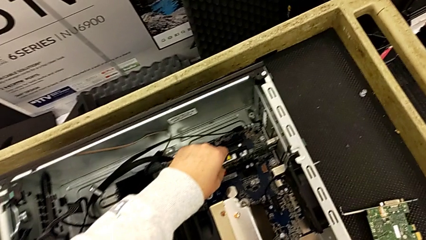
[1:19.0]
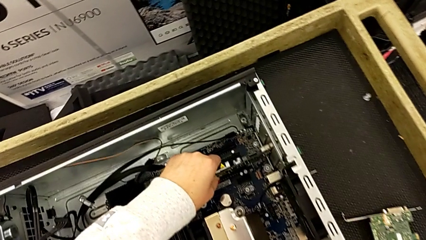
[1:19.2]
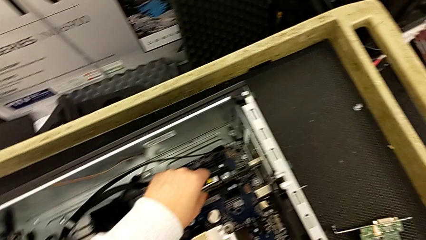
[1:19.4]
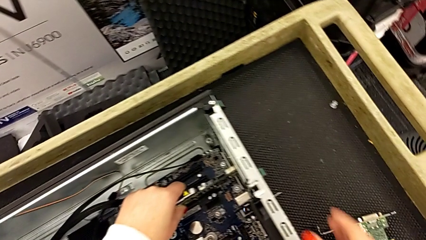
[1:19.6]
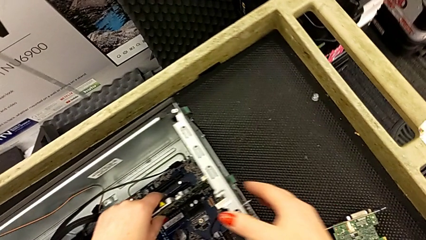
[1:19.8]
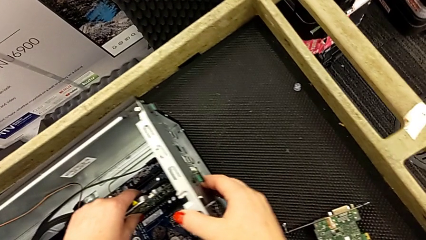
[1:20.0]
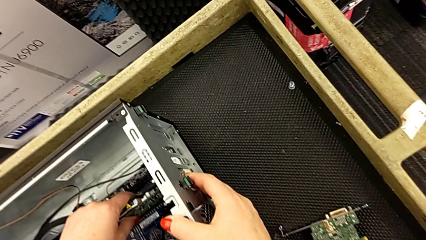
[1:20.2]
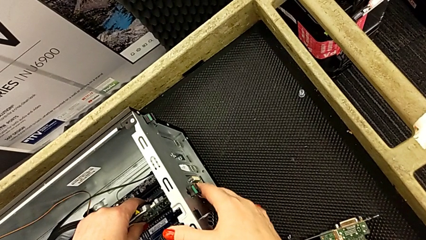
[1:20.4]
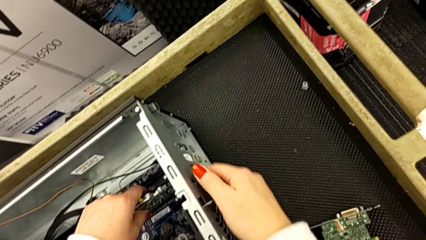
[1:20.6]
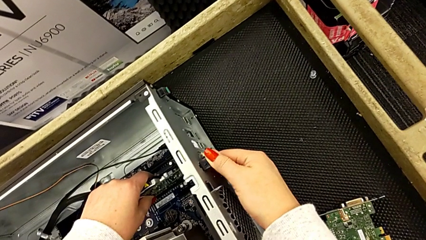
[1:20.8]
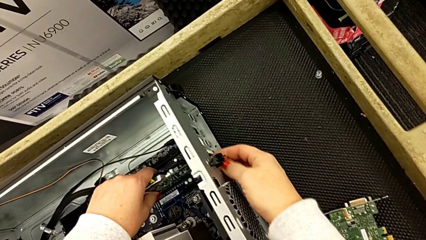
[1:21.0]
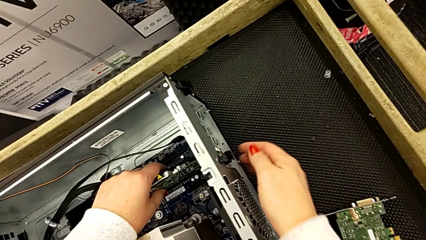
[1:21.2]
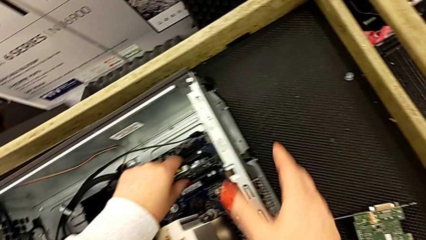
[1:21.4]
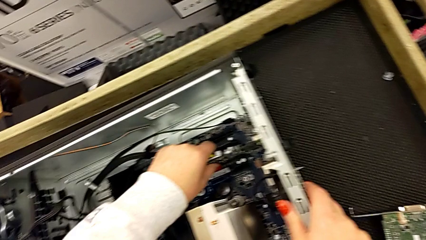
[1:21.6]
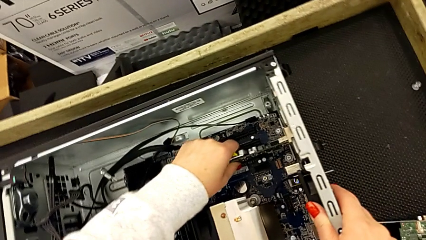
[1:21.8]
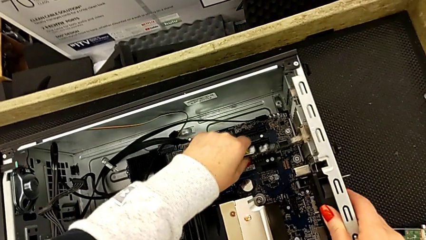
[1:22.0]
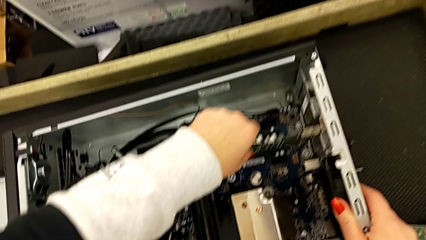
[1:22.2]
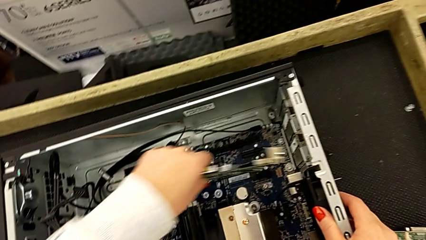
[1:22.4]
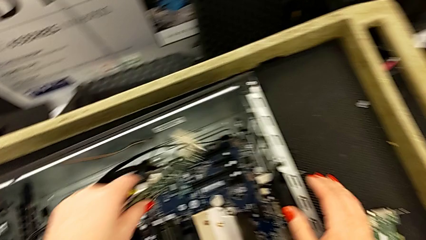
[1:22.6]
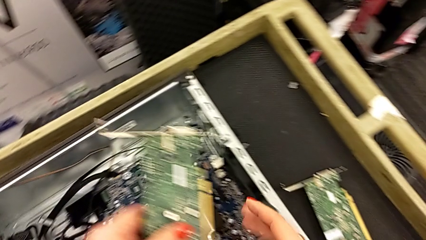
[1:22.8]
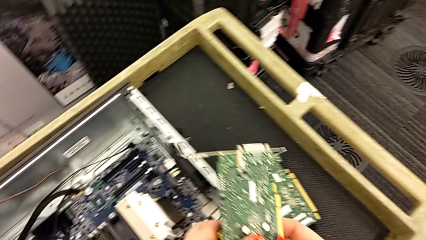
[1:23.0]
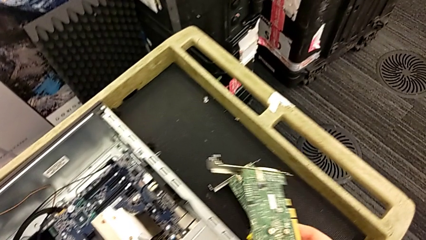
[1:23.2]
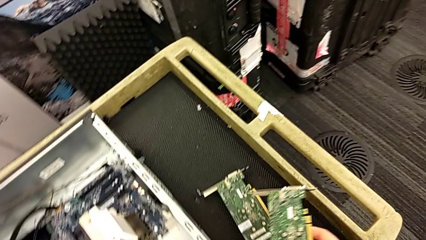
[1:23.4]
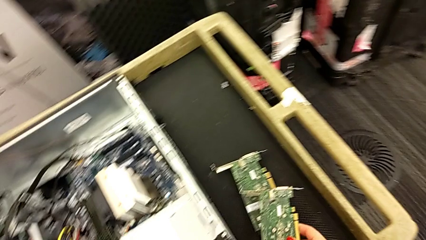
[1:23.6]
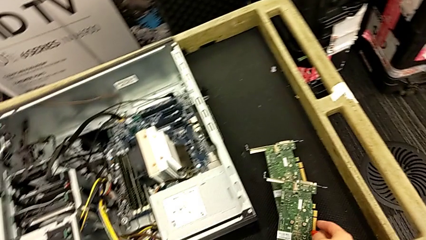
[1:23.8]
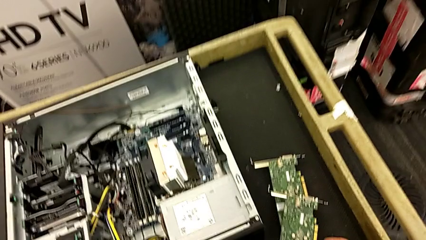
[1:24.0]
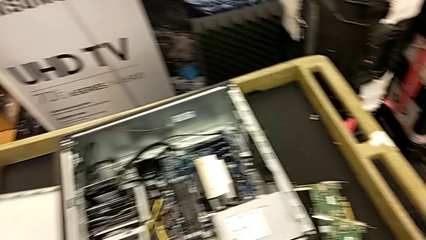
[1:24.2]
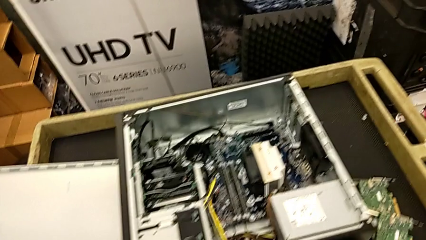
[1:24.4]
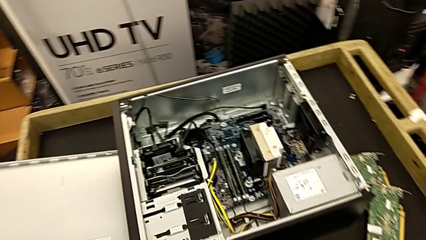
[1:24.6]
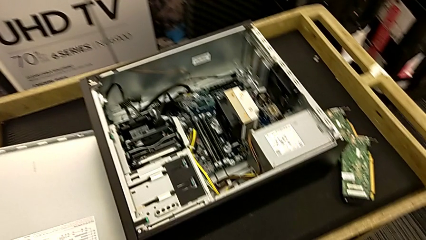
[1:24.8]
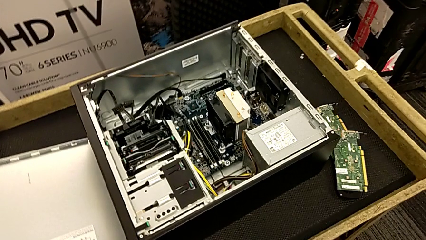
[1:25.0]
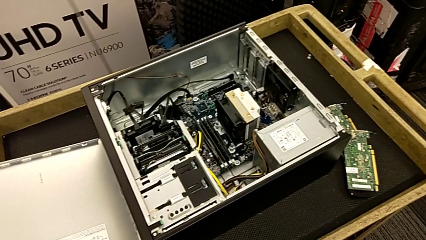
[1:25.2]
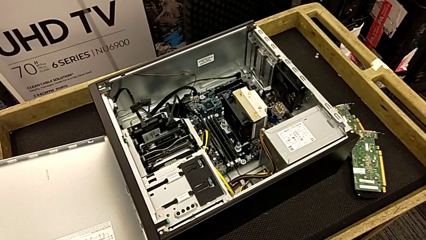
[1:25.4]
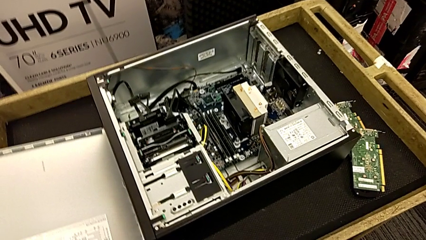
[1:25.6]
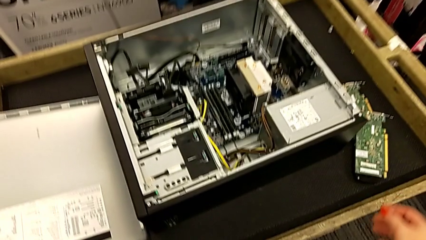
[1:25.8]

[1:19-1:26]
The camera wearer removes the first graphic card. They grab the first graphic card, withdraw it, lift it and place it.

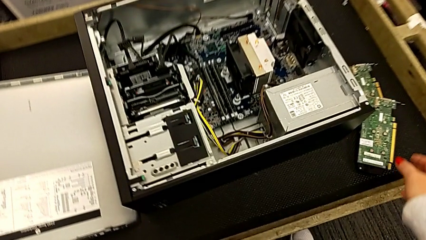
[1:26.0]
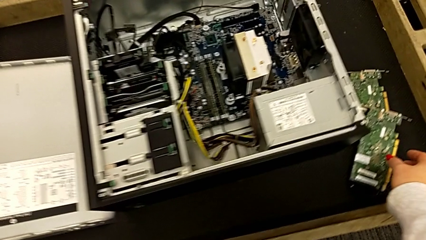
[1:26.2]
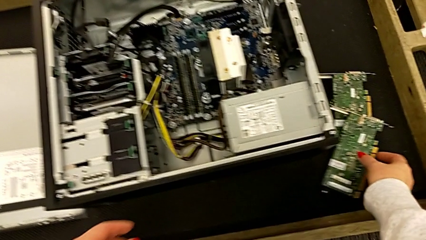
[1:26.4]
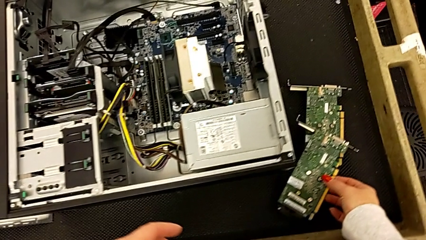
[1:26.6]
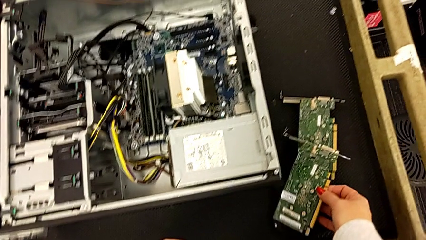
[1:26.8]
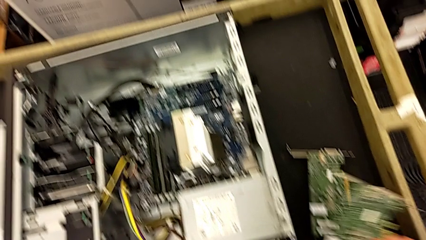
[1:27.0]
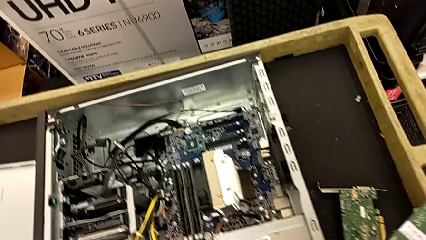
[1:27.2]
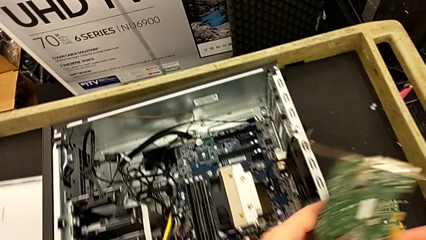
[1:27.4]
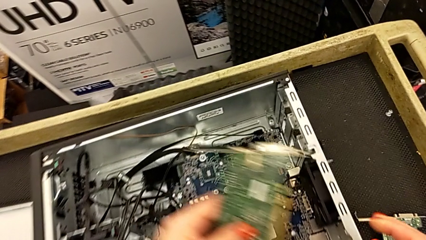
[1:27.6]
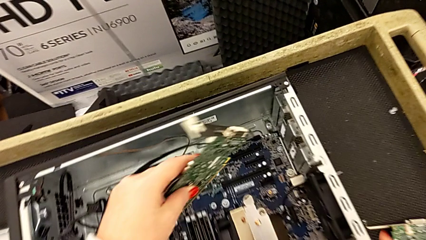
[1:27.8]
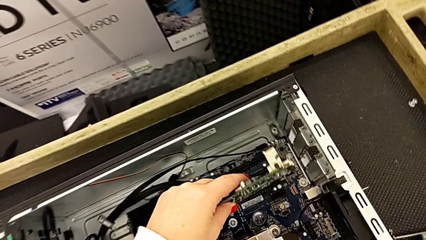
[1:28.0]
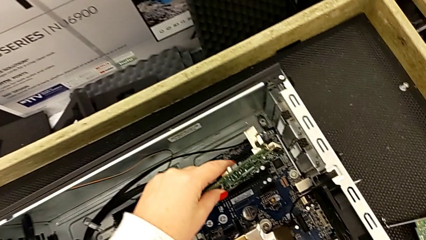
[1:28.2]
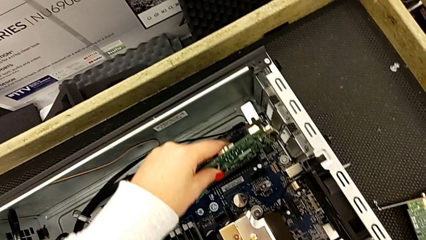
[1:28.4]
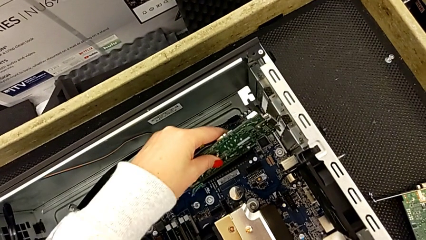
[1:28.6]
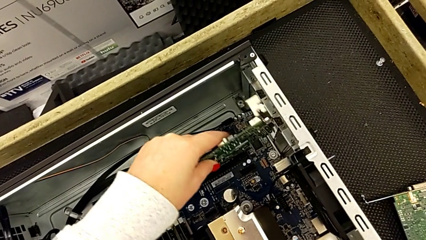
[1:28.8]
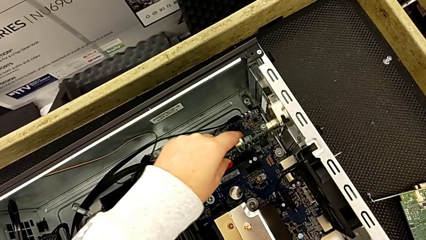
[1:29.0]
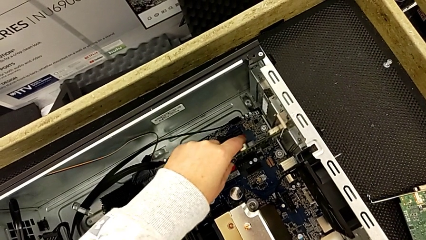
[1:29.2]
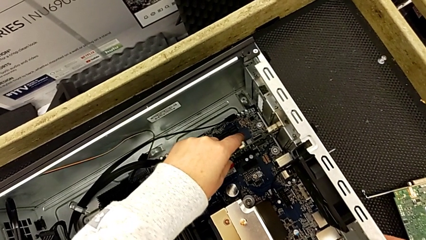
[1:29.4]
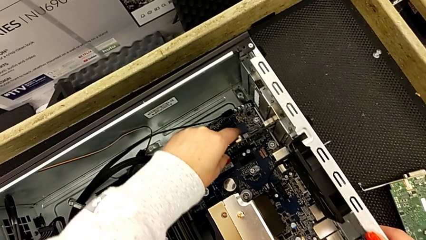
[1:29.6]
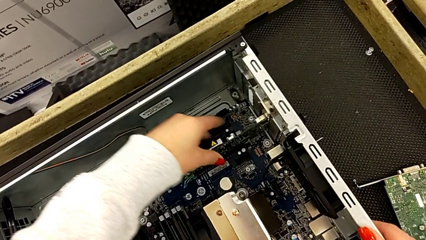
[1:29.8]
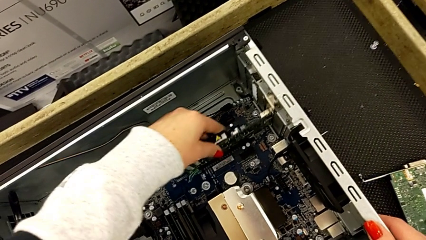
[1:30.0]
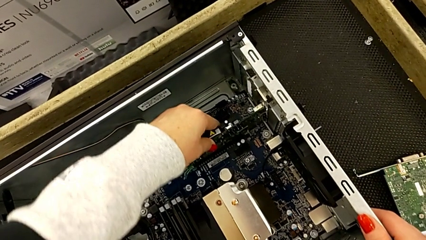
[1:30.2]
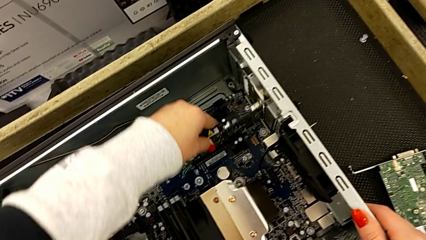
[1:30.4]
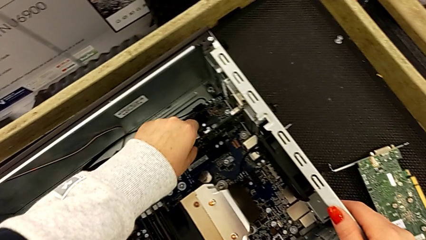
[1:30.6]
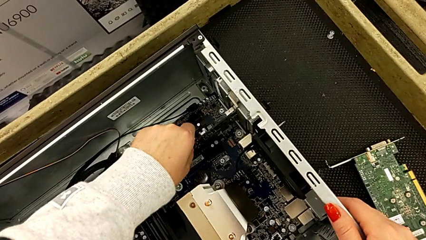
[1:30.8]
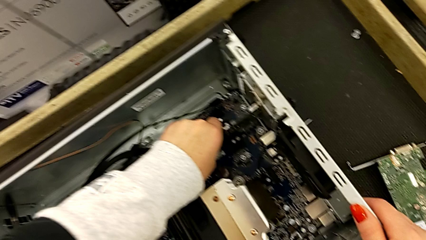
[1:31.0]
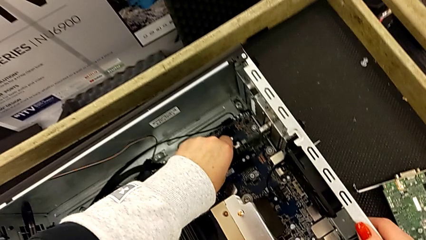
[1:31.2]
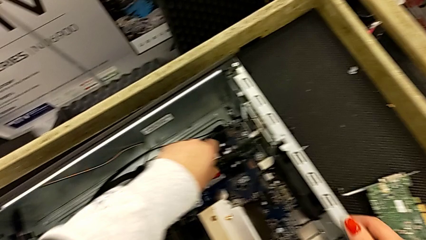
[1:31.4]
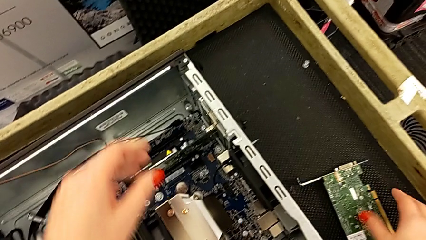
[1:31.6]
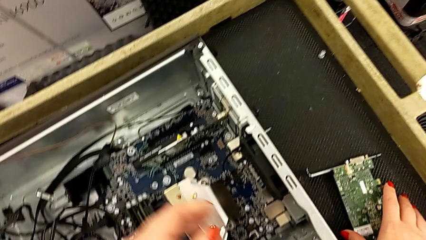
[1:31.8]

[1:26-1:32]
The camera wearer installs the first graphic card. They grab the first graphic card and assemble it.

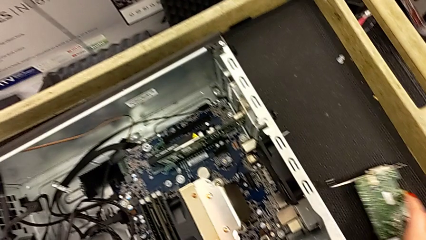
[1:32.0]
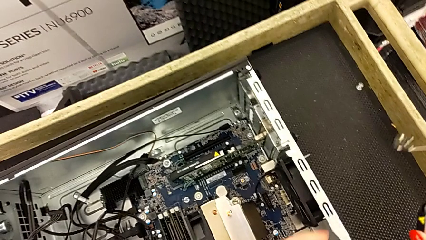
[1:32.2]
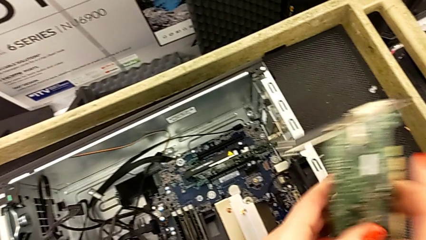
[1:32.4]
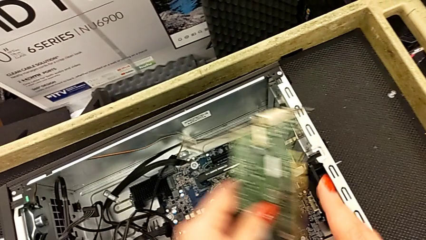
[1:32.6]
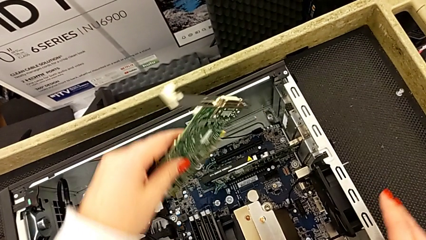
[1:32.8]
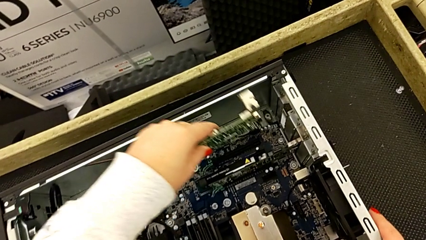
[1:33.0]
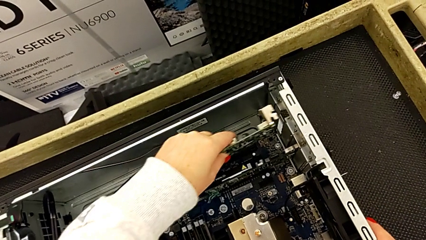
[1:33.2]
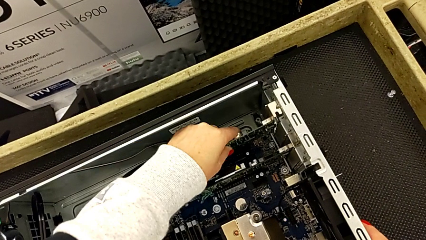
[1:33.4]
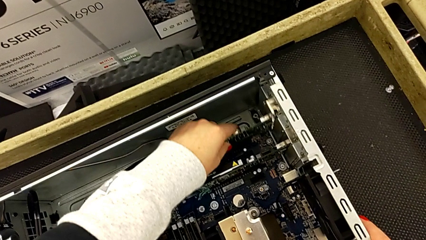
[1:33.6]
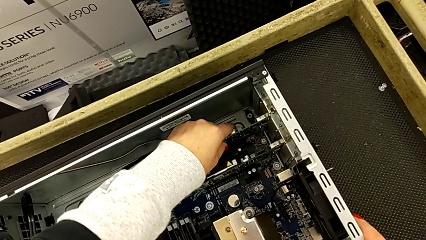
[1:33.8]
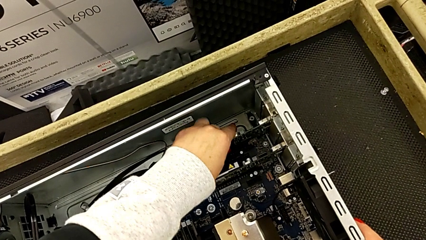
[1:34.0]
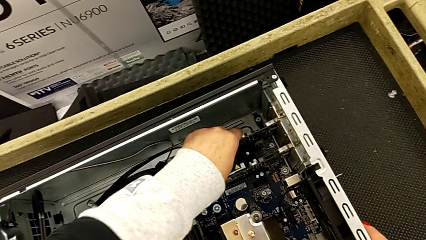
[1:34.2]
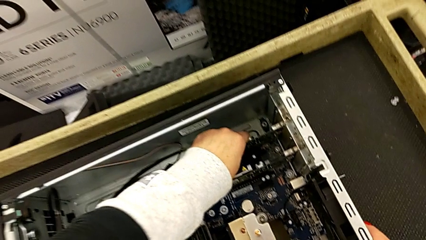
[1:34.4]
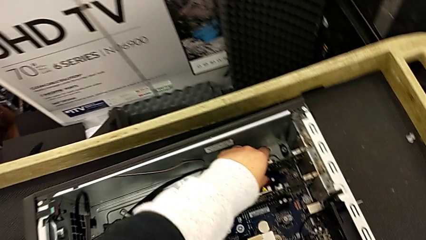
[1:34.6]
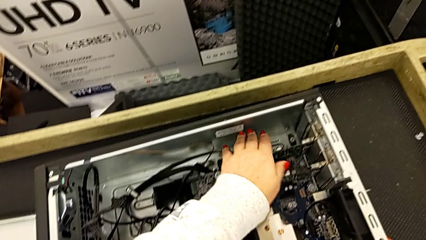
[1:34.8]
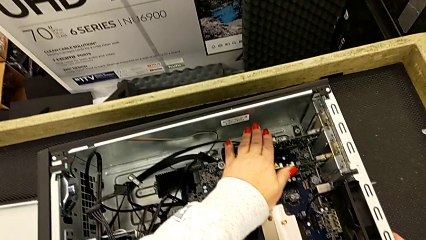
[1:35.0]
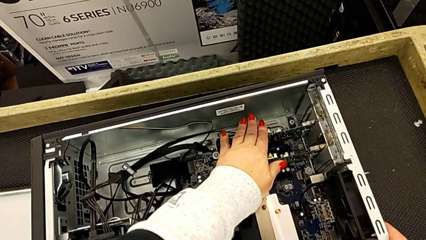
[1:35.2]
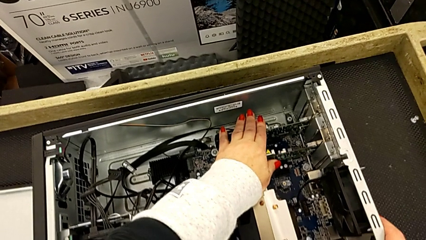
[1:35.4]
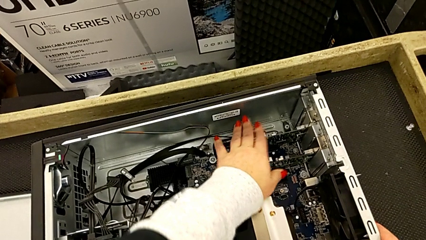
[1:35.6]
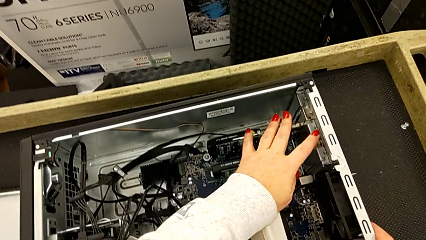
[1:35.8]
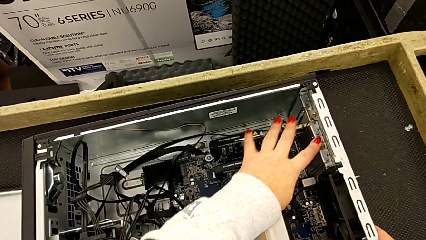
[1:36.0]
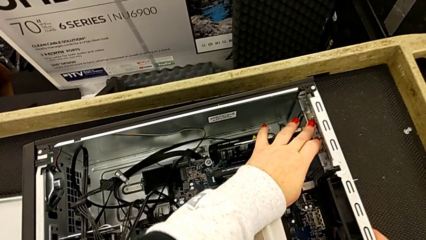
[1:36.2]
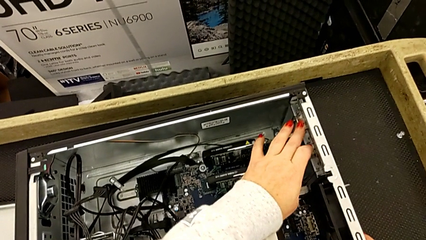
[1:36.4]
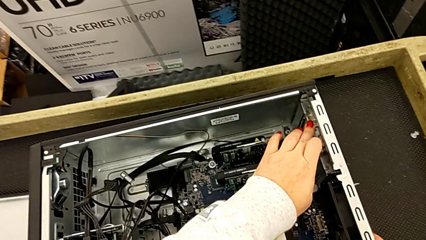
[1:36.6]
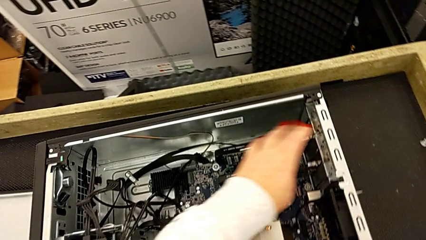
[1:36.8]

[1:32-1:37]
The camera wearer is installing the second graphic card. They grab the second graphic card and begin to assemble it.
